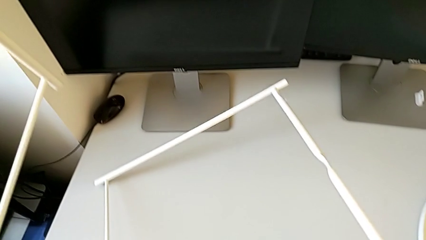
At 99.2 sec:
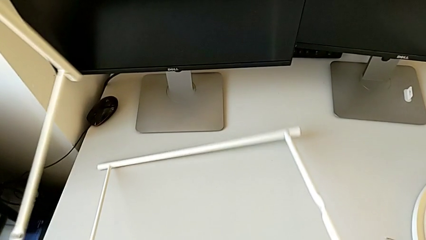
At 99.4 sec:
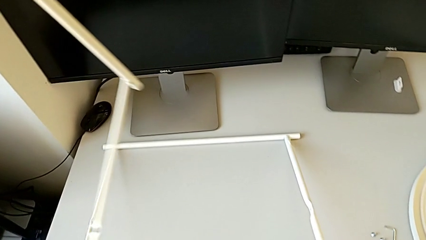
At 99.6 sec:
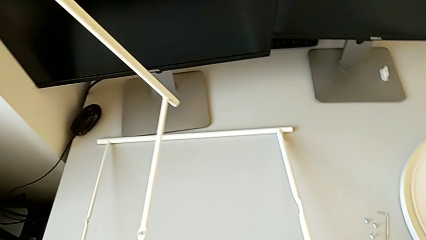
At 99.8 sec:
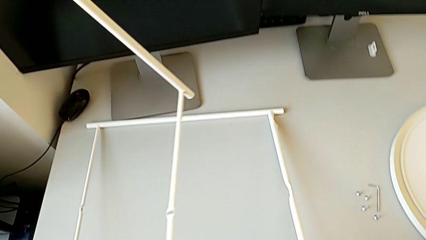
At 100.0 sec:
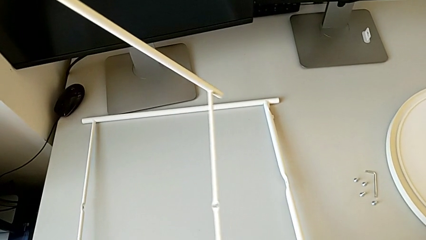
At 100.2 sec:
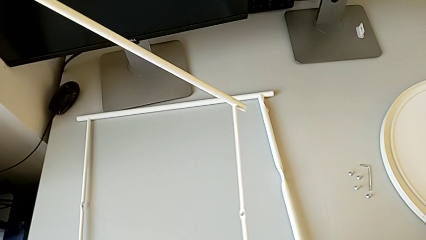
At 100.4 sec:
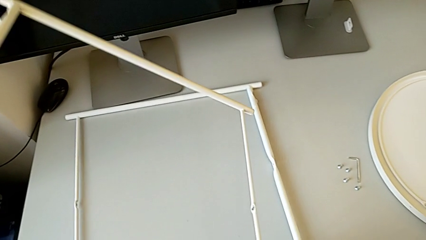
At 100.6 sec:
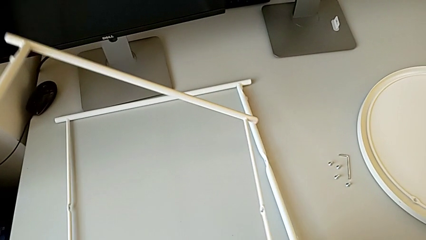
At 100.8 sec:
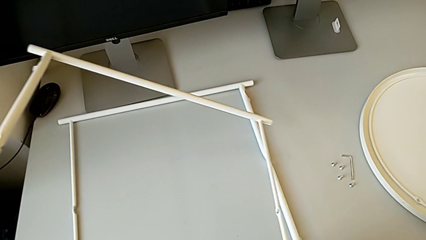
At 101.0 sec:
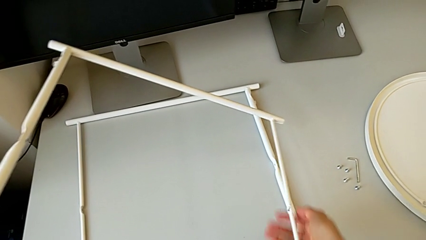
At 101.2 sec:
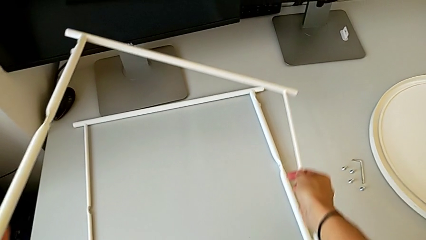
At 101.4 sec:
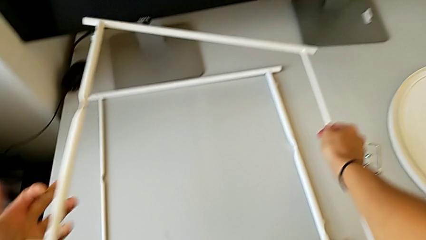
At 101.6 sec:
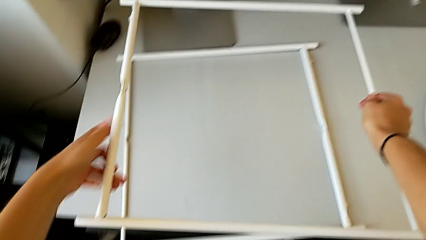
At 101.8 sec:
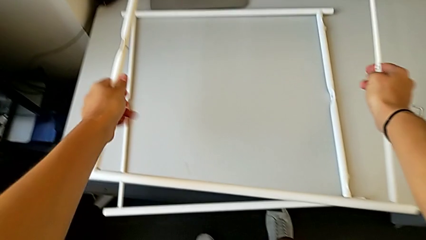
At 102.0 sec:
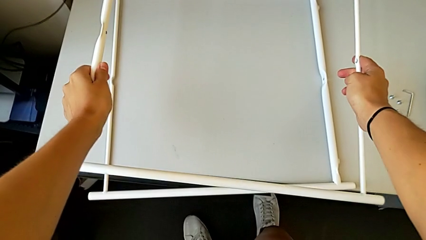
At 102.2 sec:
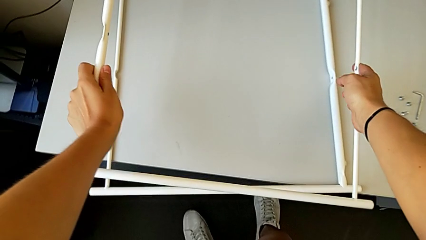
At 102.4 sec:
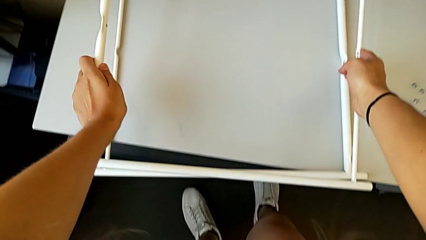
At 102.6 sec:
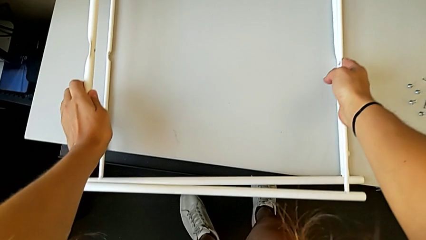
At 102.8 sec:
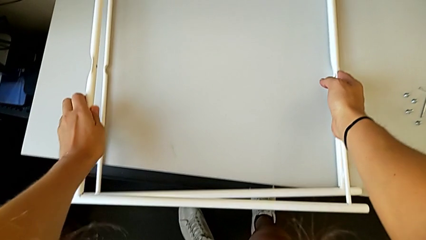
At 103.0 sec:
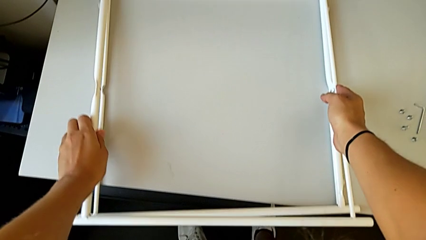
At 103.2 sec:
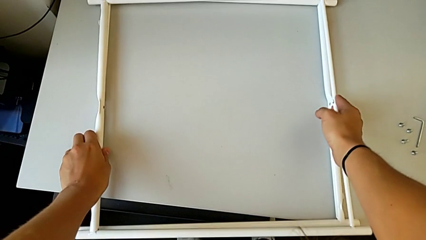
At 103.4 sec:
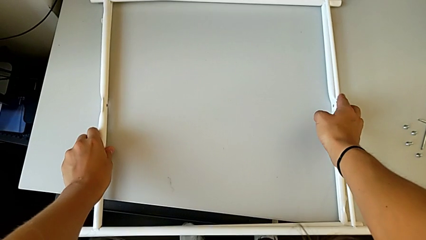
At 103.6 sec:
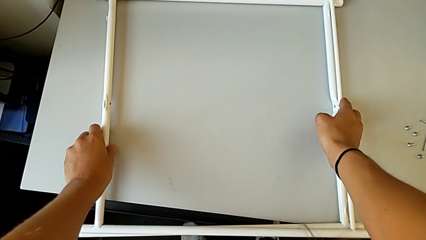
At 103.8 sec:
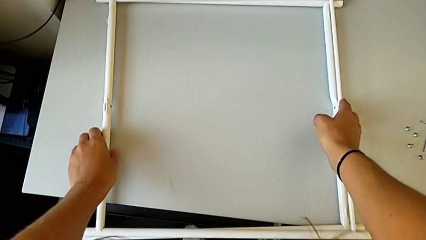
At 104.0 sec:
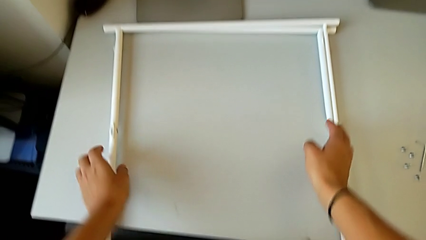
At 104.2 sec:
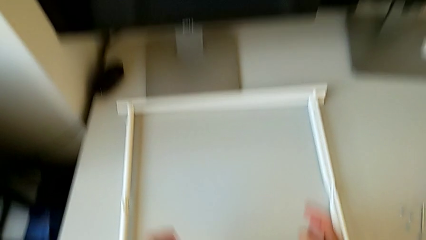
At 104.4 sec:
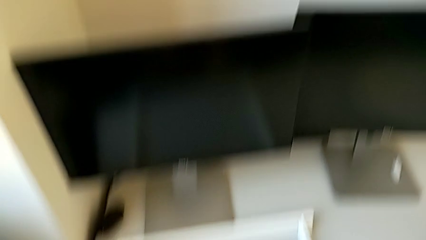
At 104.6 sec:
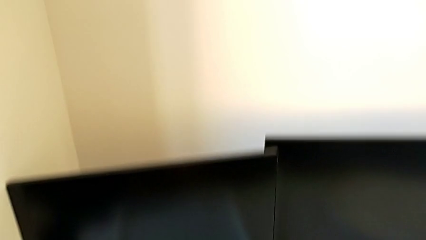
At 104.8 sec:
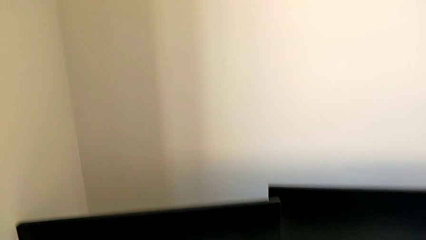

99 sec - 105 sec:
The camera wearer is disassembling the legs. They place the leg with the right hand and place the leg with the left hand.
